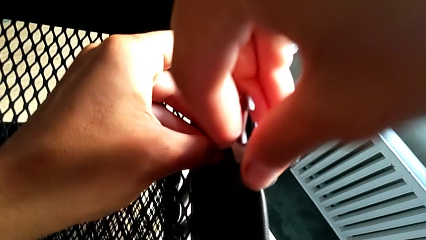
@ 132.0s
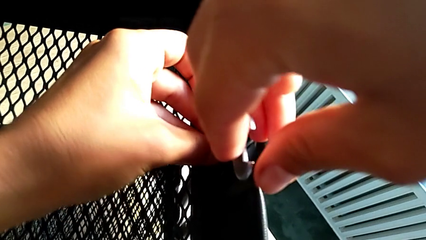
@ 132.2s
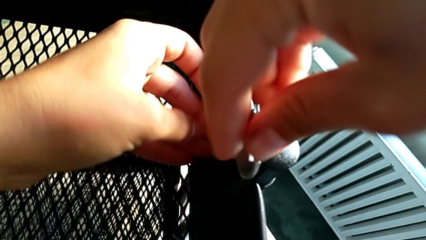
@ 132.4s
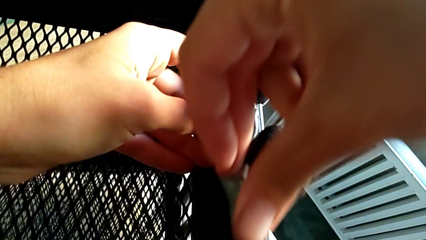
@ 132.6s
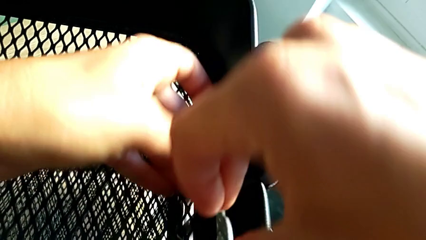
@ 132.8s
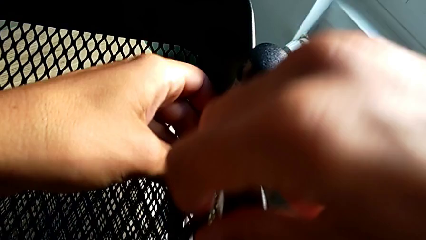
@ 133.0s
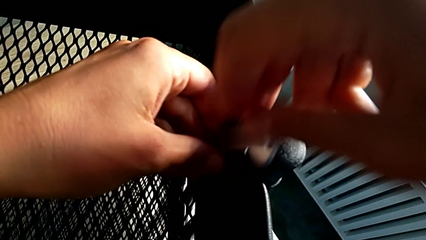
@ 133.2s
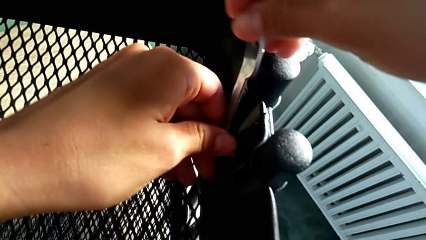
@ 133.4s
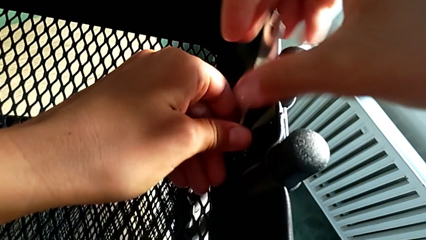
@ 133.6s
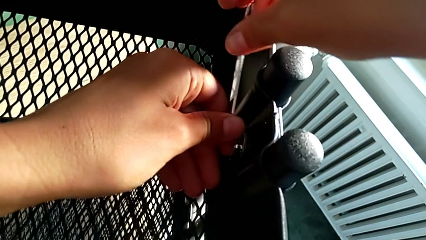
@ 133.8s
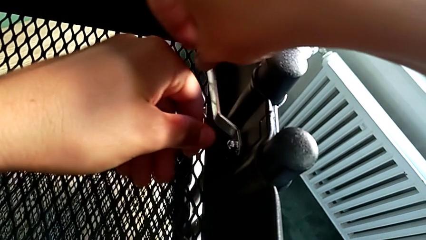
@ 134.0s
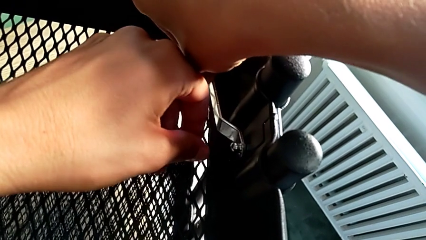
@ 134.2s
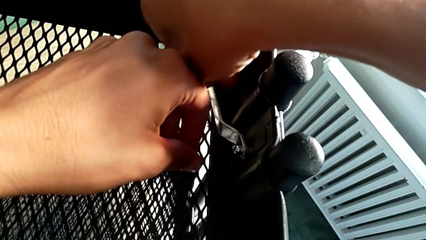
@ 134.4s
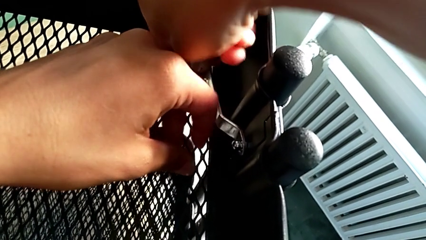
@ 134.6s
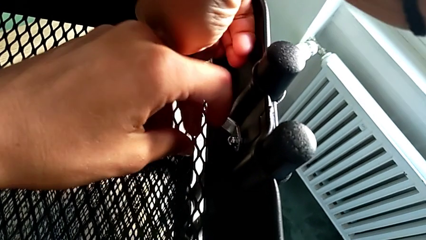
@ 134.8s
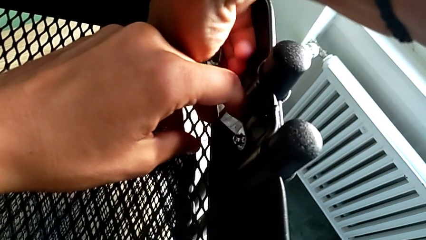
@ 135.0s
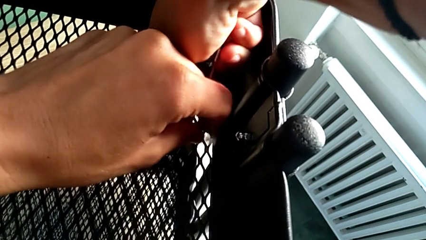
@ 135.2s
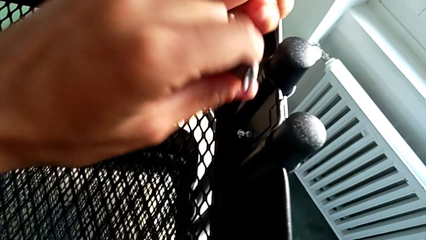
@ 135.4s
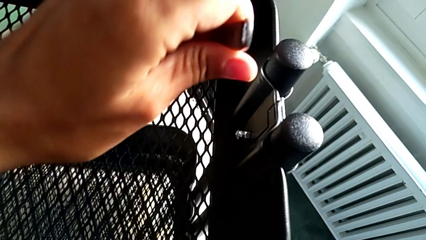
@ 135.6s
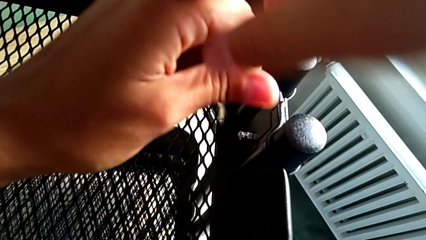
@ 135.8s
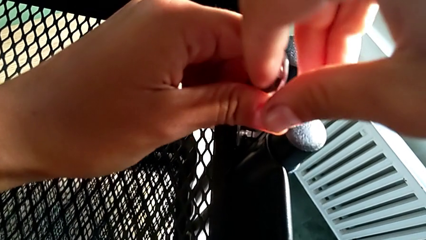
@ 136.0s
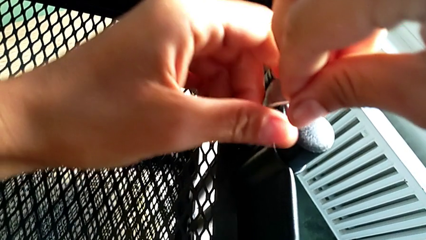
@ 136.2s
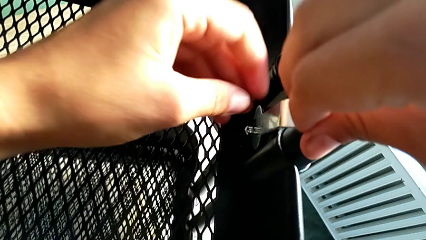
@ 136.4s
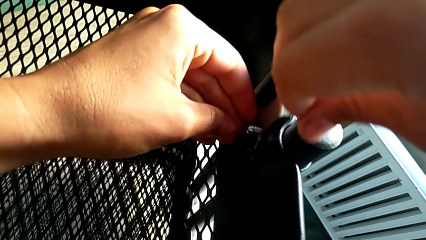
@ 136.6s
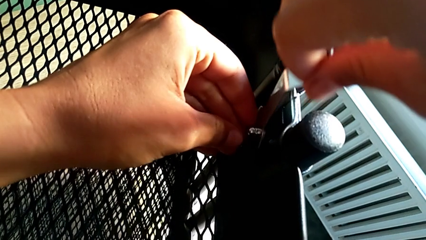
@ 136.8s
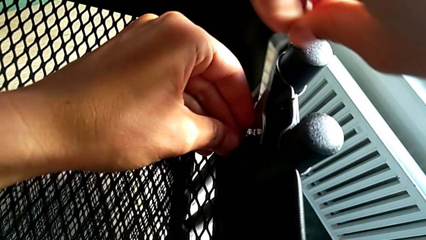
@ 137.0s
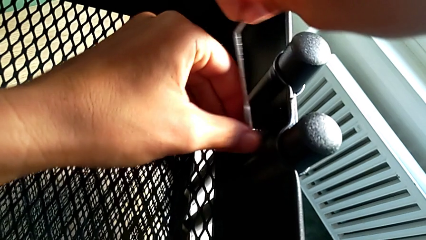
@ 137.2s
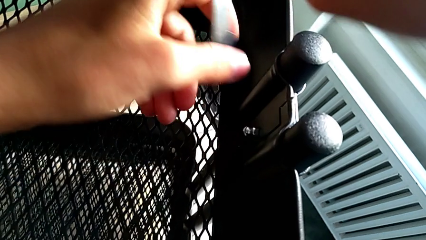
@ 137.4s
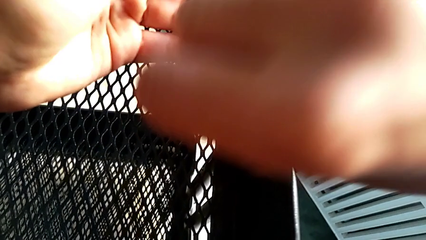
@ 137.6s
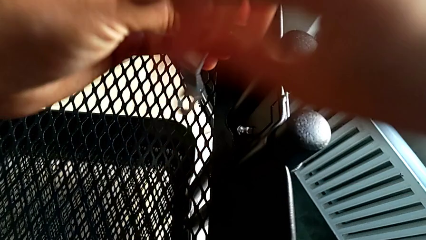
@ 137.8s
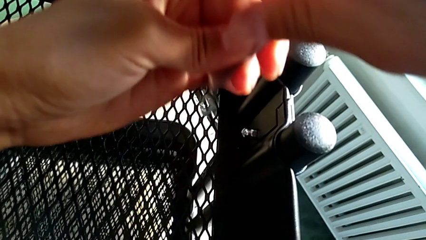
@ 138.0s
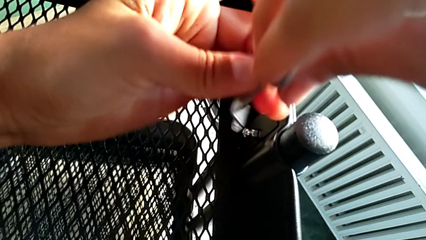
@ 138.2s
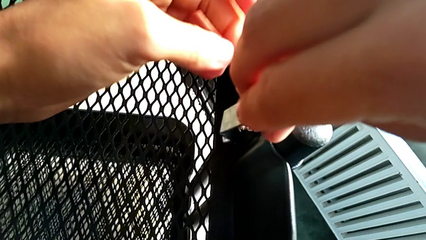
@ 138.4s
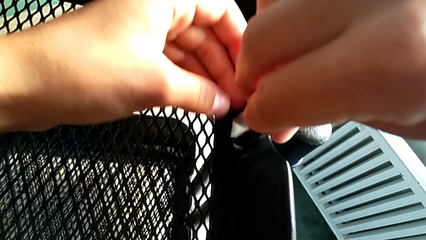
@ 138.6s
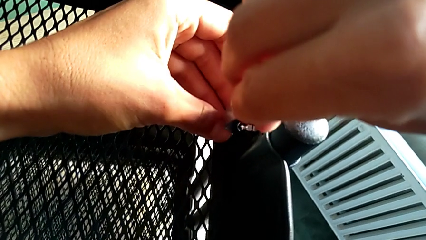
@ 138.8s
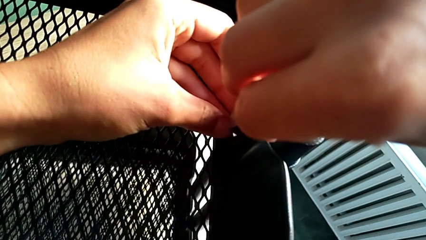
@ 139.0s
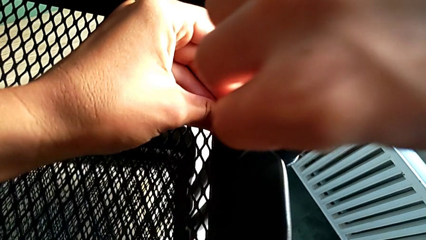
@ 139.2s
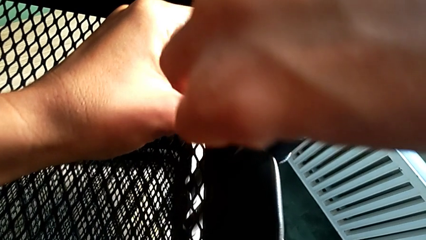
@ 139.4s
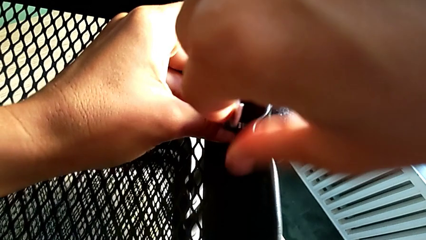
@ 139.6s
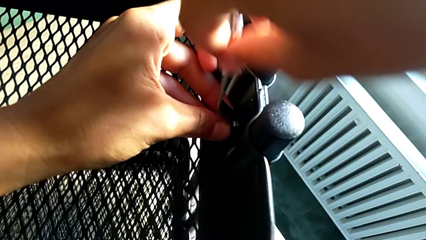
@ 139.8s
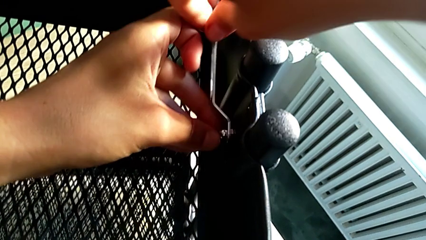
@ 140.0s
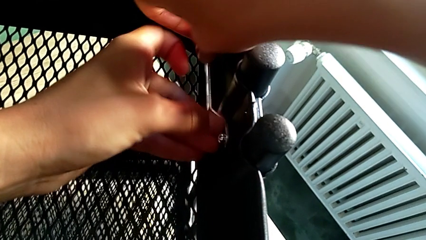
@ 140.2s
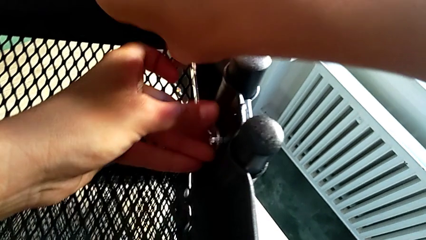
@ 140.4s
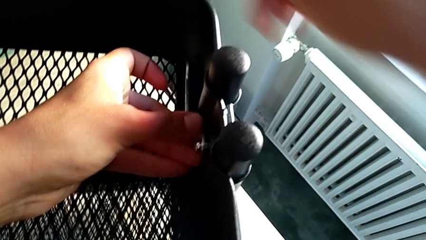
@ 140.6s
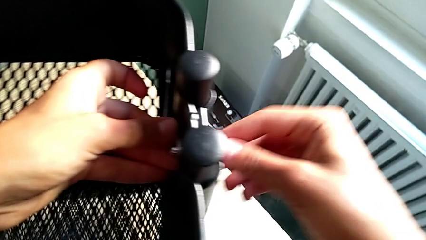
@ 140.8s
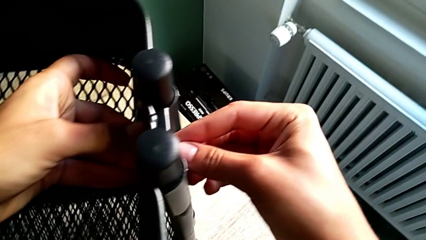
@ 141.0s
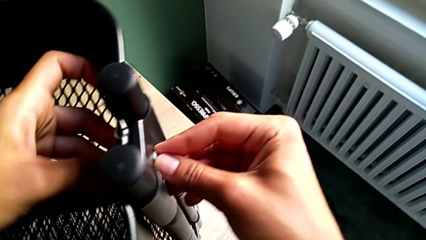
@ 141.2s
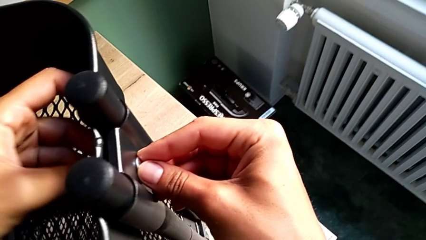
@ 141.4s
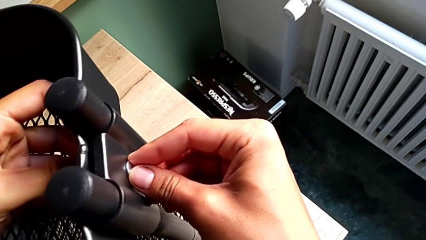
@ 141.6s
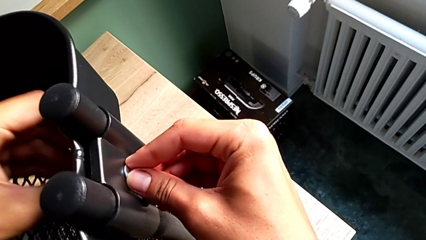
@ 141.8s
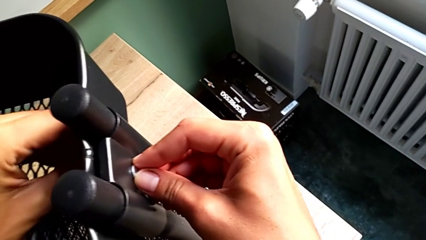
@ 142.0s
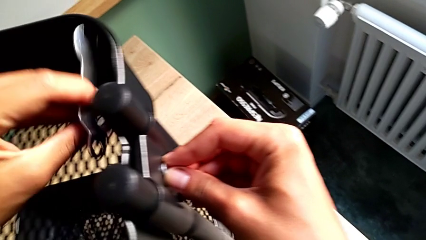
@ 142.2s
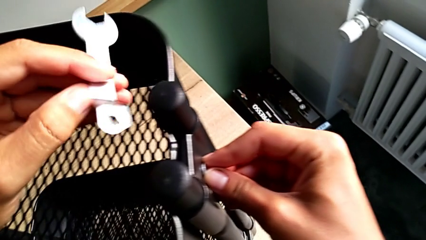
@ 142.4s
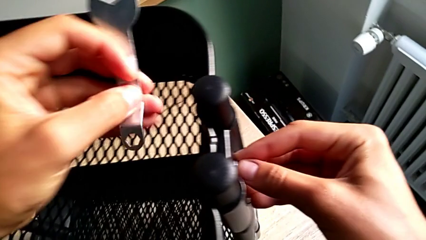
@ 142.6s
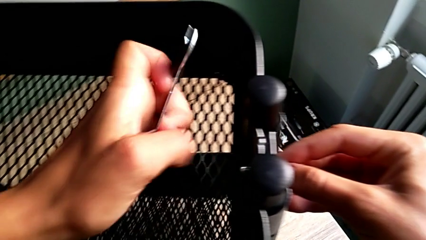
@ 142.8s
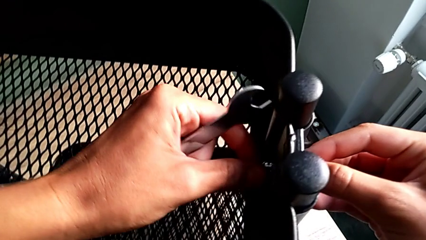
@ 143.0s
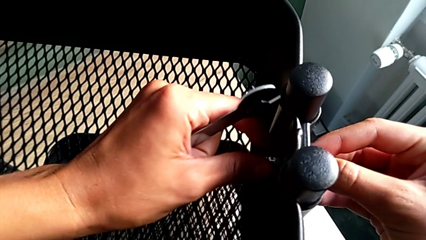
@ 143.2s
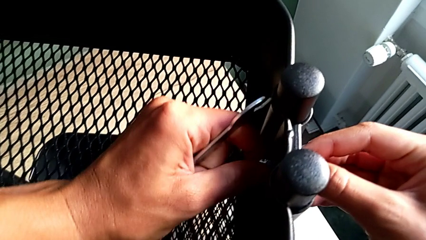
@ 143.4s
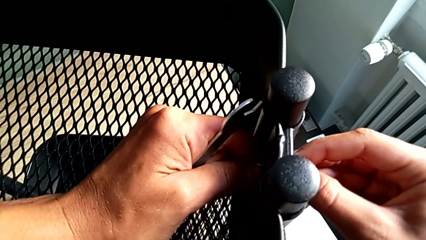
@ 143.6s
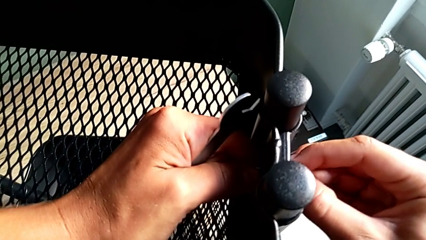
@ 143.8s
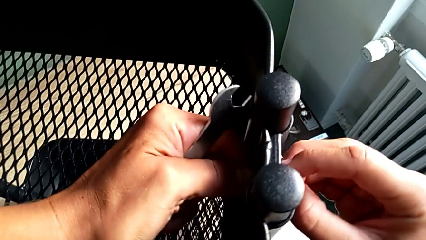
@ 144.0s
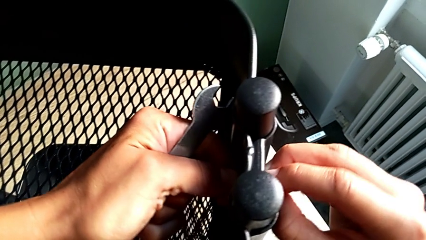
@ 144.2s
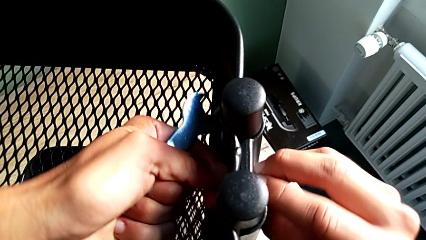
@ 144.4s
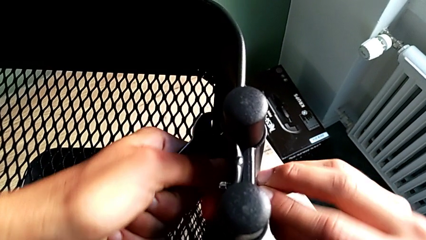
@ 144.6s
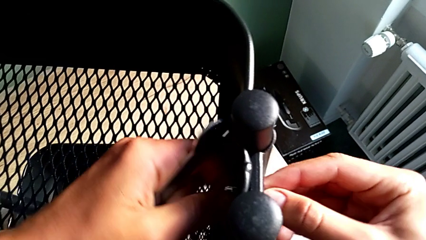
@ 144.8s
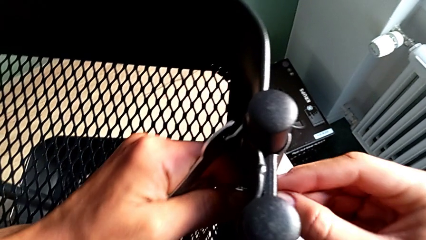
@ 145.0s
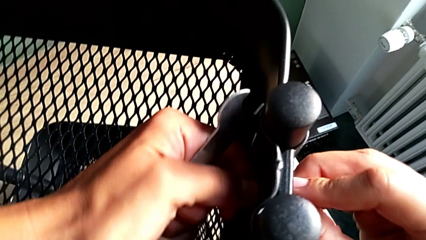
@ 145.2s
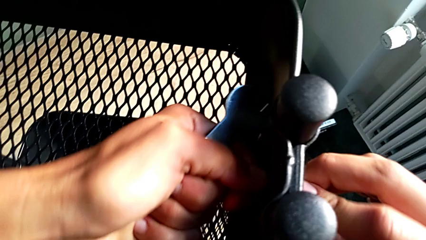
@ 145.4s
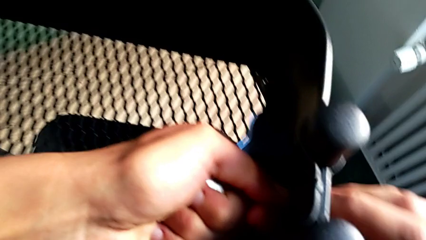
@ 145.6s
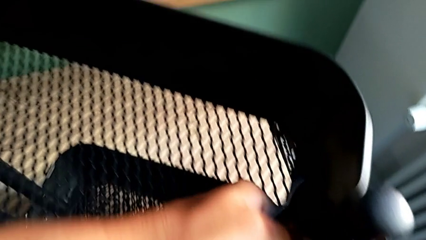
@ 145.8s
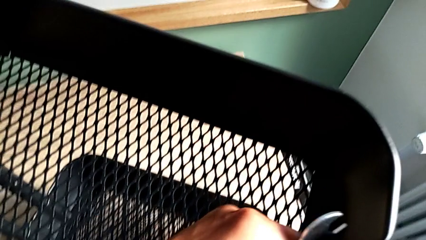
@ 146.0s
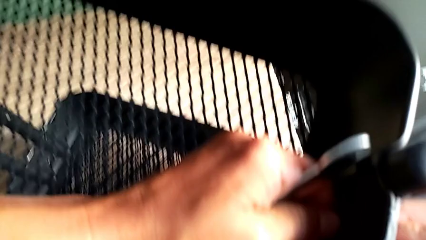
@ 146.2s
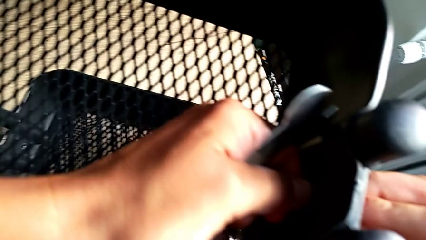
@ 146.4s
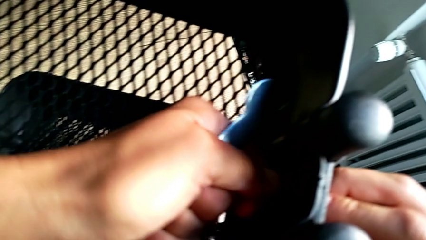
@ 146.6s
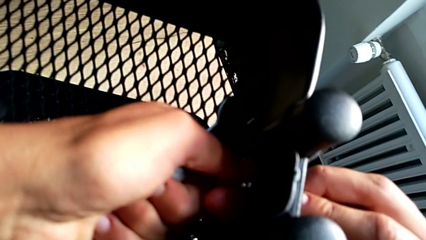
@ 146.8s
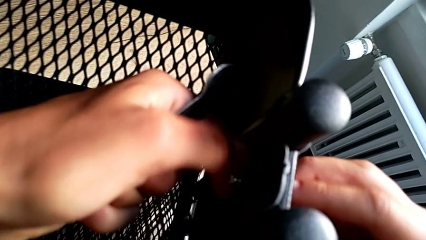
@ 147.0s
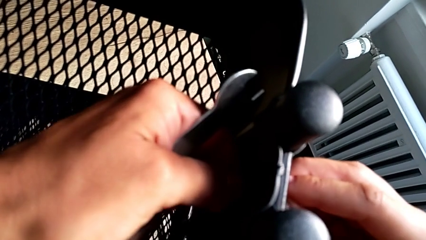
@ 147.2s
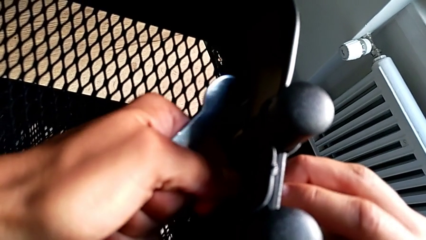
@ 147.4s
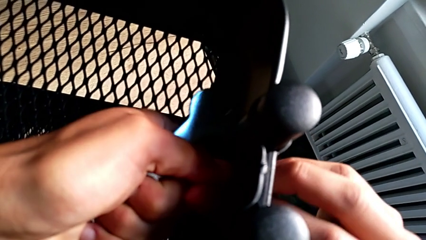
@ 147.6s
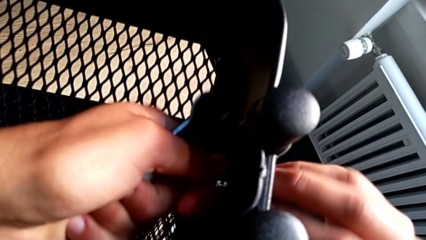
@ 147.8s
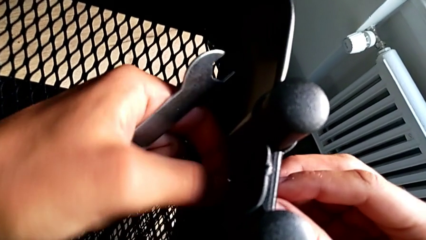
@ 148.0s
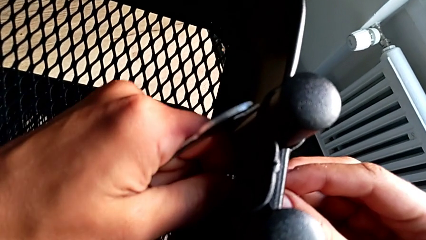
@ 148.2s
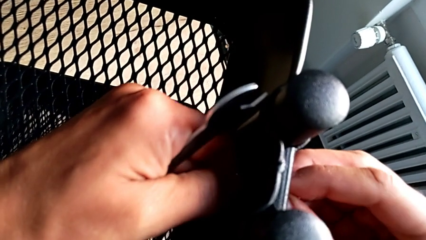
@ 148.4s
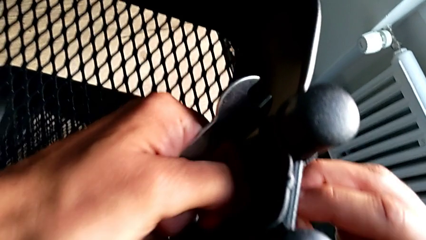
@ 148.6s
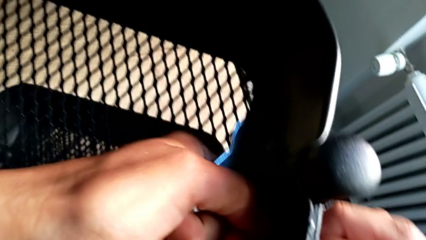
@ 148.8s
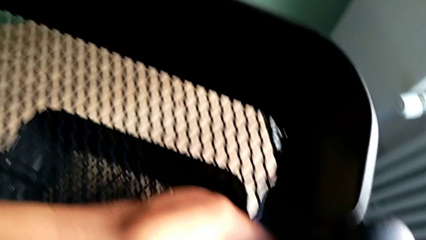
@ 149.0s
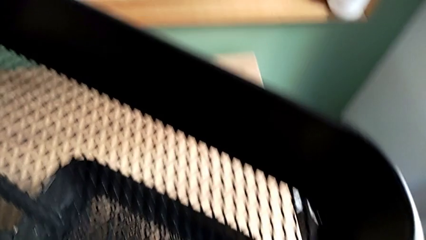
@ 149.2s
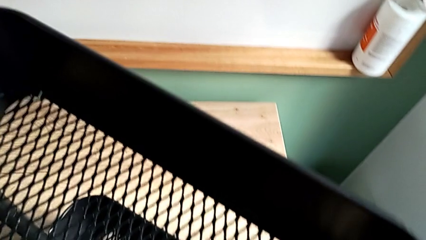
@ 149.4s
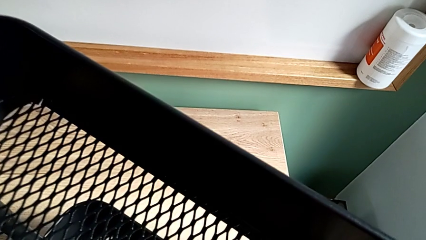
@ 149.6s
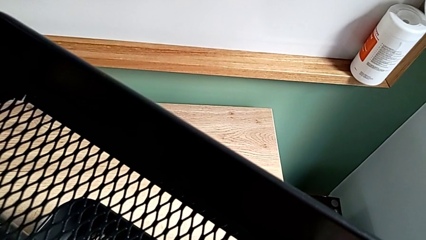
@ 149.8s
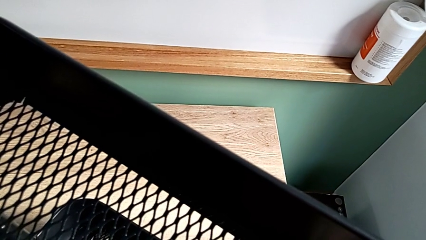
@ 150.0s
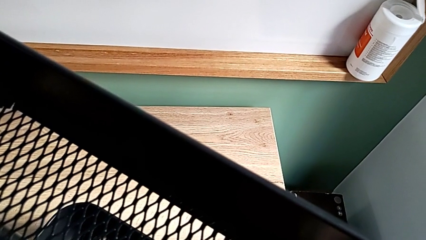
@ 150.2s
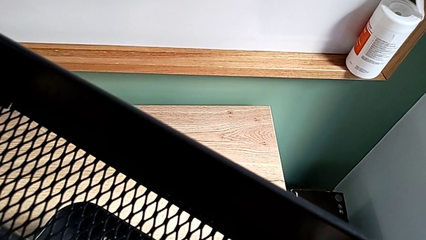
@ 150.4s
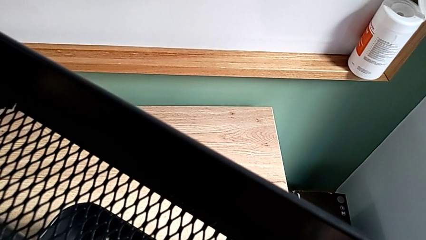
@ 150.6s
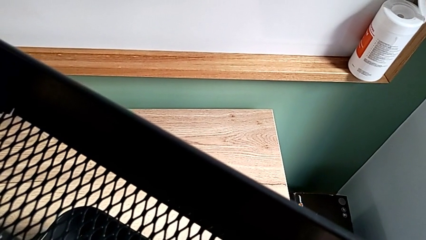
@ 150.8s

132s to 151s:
The camera wearer is disassembling the top and middle grid tray. They unscrew the second hexagon cap nut, insert the hexagonal wrench, lift it, insert it, unscrew the second hexagon cap nut, grab the second bracket and unscrew the second hexagon cap nut.
